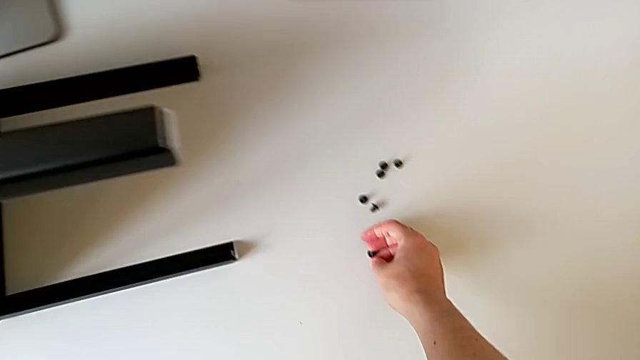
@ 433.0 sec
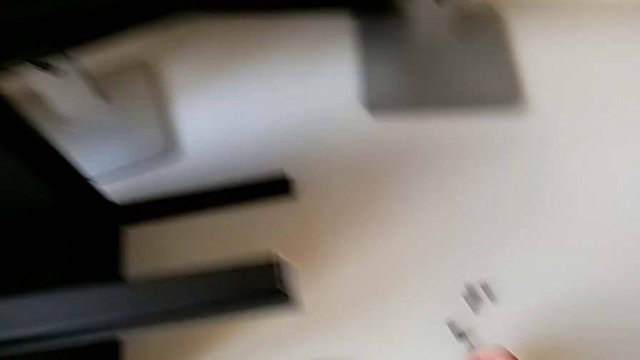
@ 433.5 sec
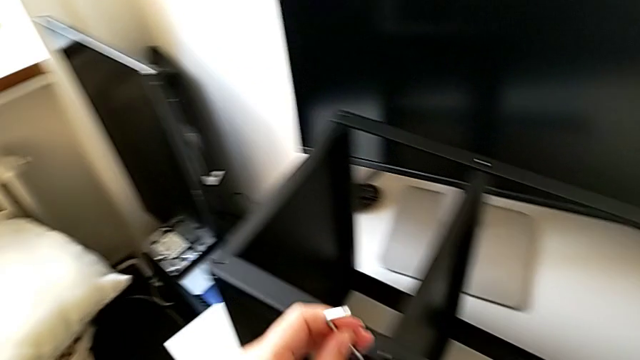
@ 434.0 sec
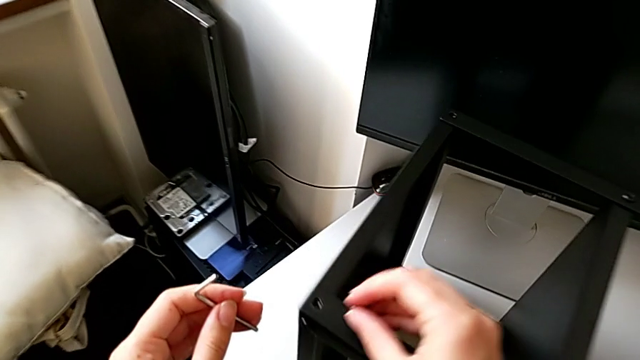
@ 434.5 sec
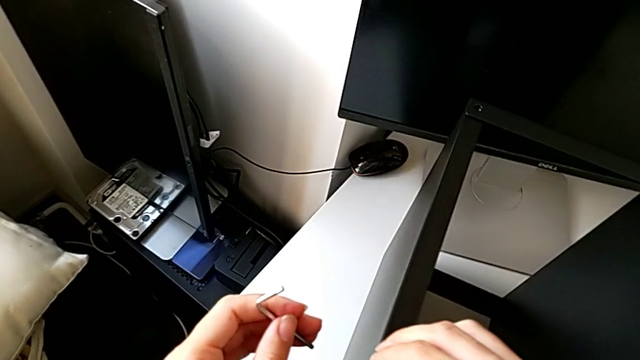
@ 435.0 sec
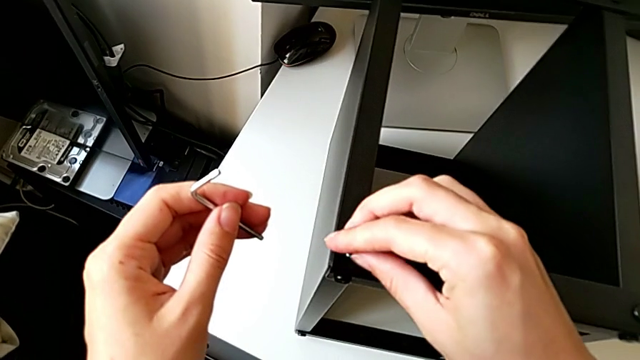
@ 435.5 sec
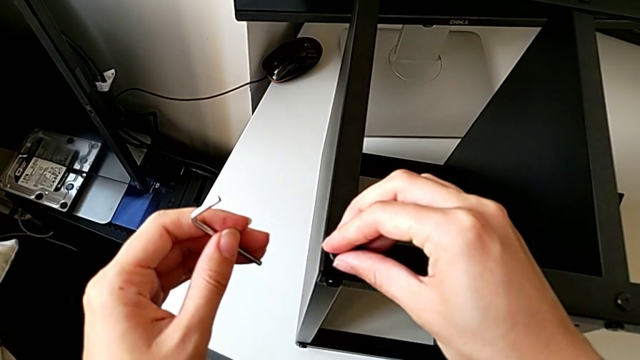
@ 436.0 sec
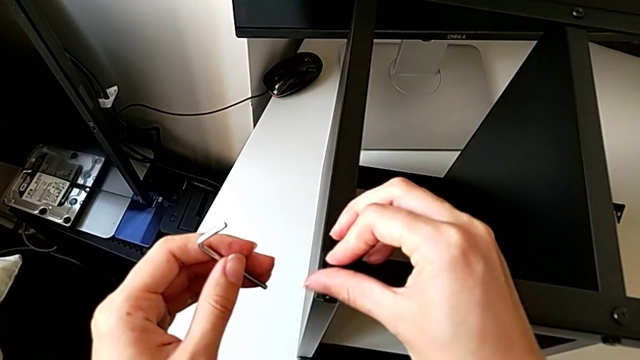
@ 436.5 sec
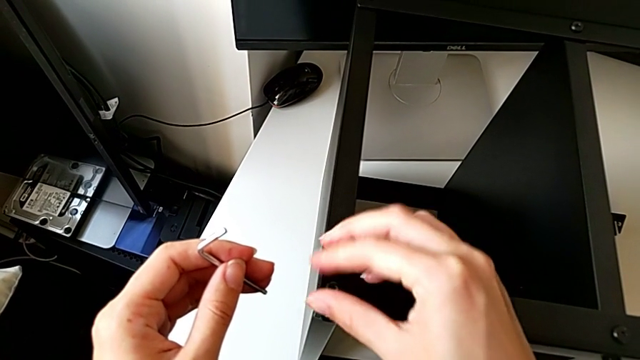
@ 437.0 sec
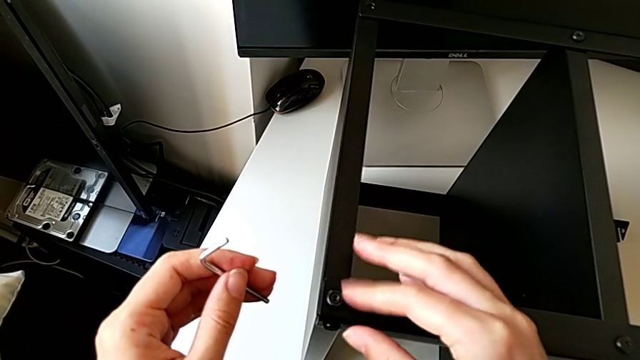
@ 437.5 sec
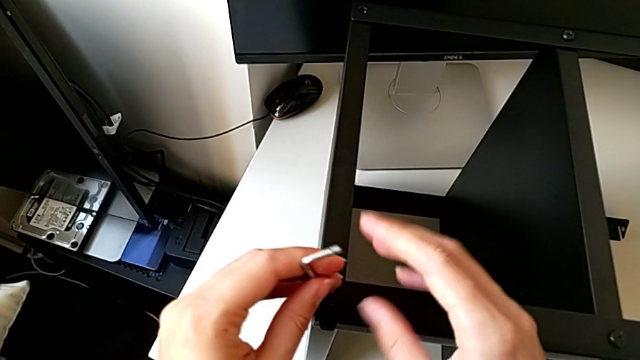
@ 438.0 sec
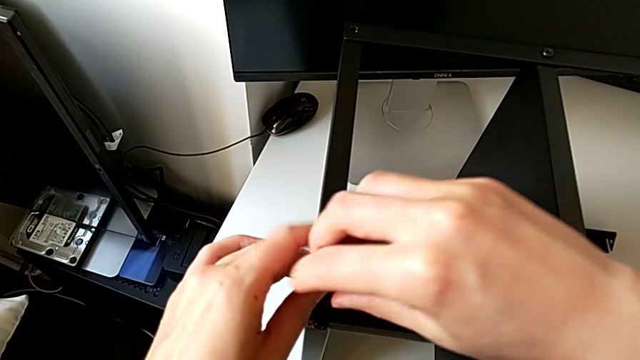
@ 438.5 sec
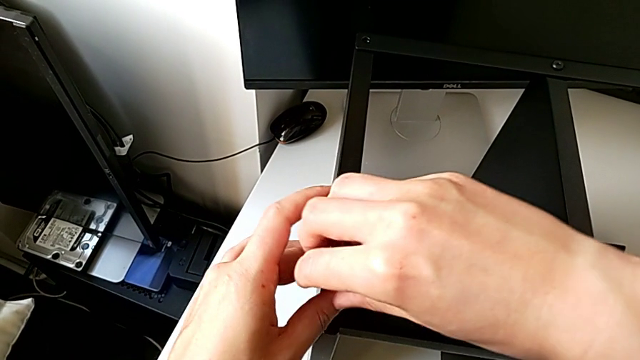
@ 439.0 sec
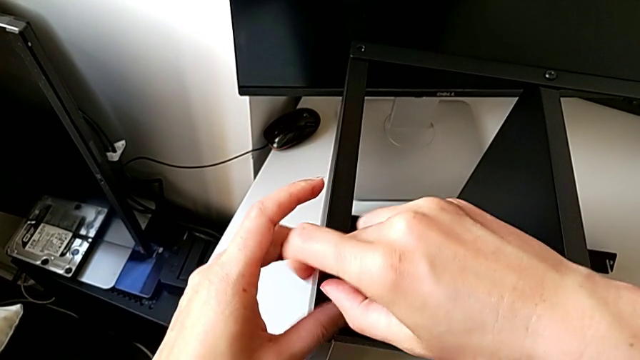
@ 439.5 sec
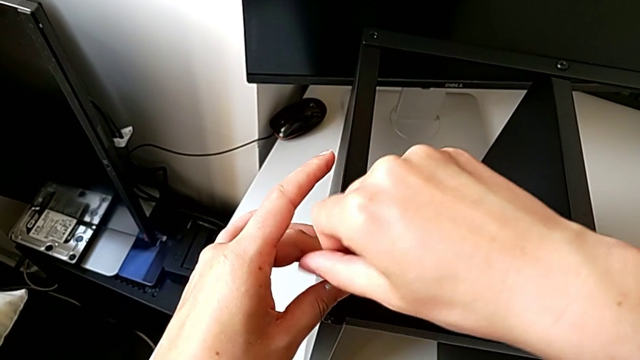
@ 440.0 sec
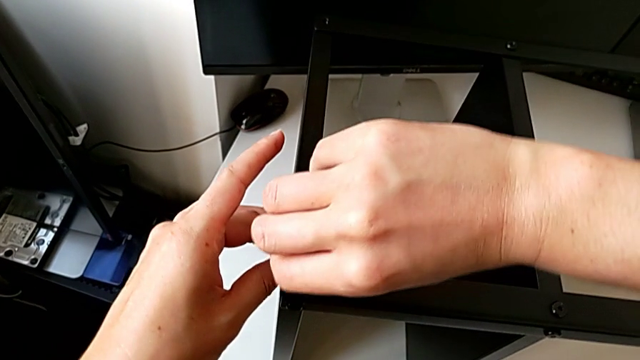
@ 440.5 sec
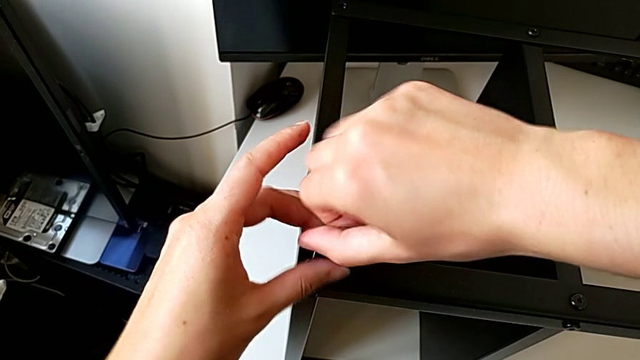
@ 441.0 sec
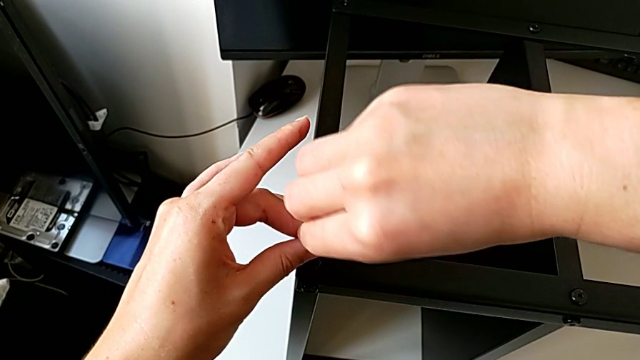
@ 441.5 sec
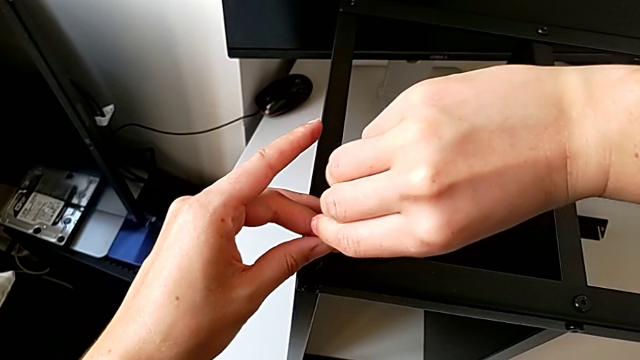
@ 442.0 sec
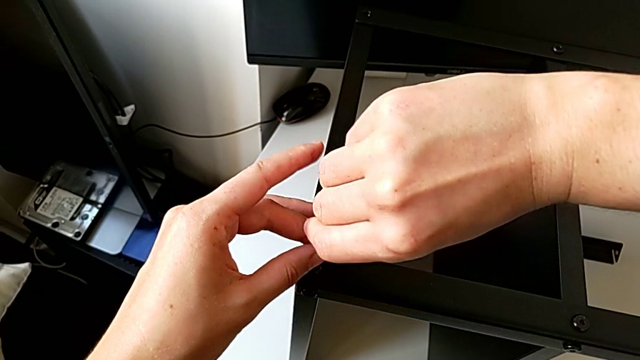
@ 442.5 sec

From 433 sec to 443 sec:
The camera wearer is screwing a second hex socket head to join the first leg with the table top. They grab the hex socket head with the right hand, withdraw the Allen wrench, insert the hex socket head, screw it, insert the Allen wrench and screw the hex socket head.

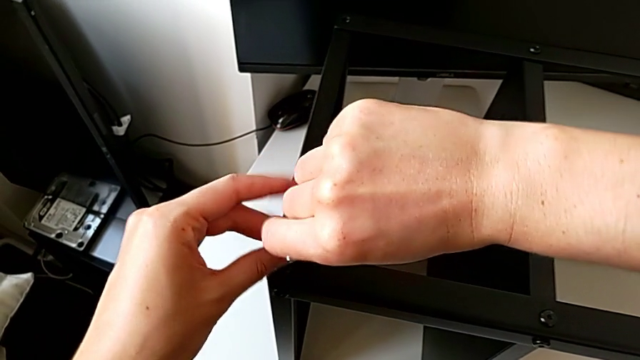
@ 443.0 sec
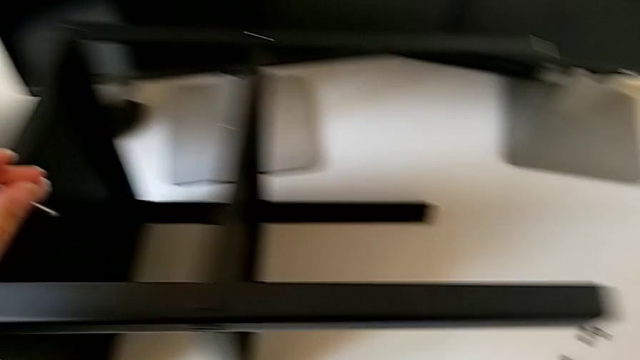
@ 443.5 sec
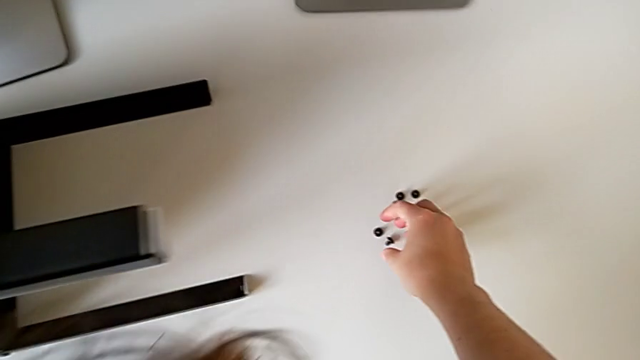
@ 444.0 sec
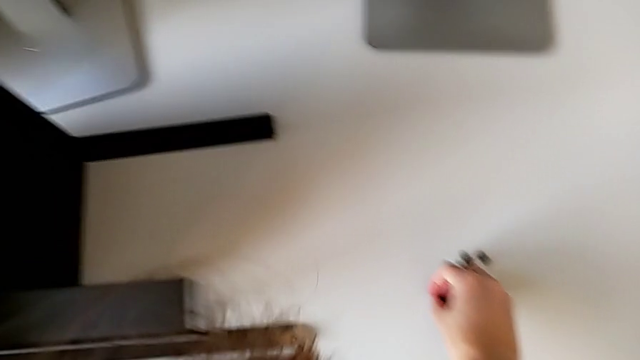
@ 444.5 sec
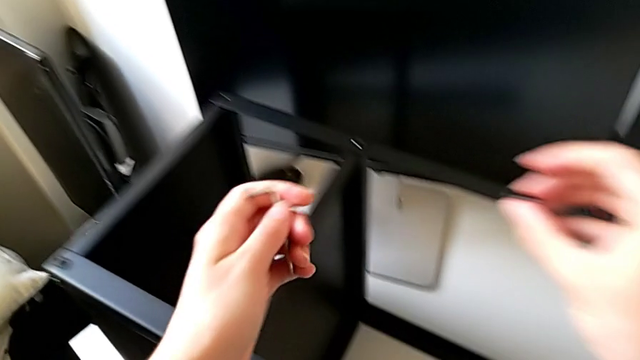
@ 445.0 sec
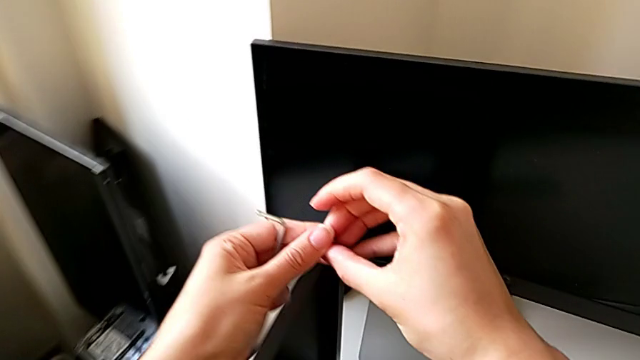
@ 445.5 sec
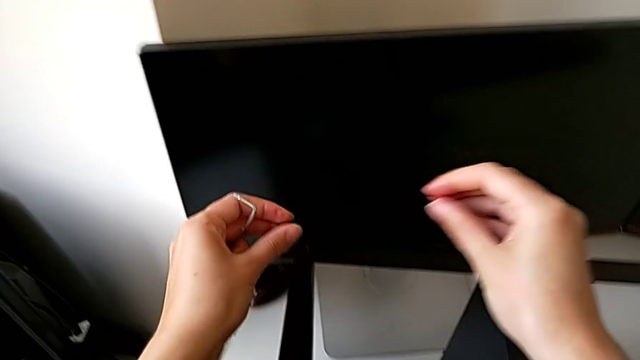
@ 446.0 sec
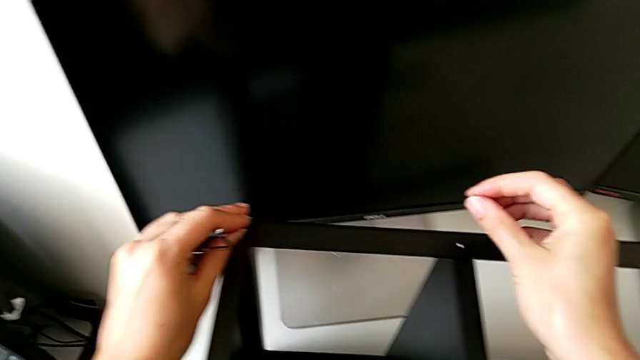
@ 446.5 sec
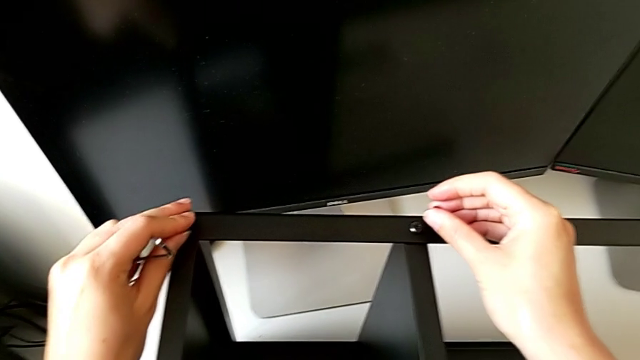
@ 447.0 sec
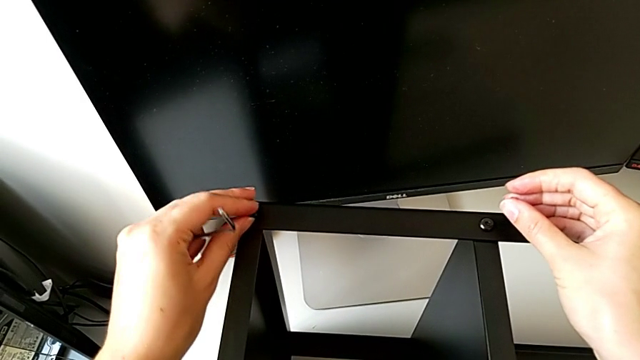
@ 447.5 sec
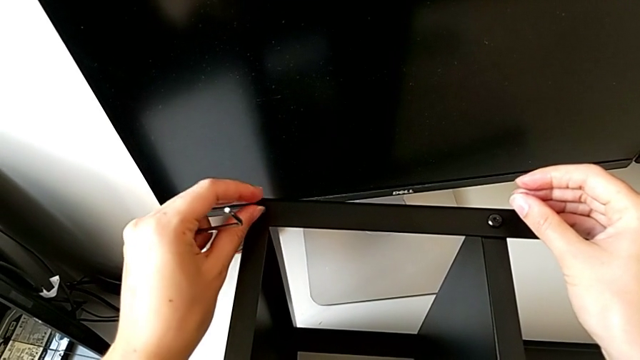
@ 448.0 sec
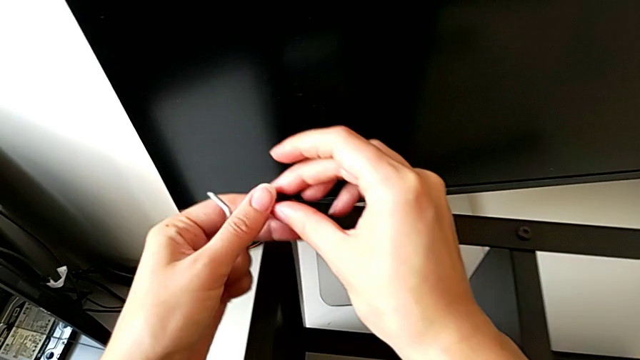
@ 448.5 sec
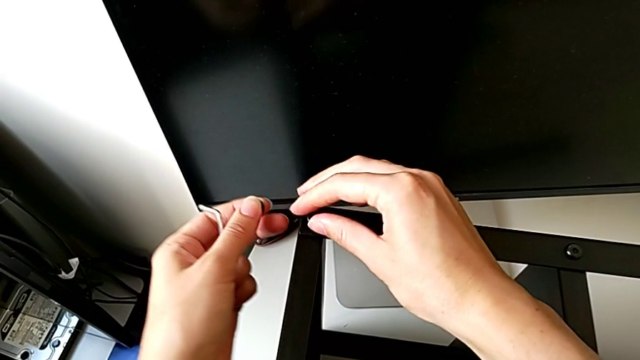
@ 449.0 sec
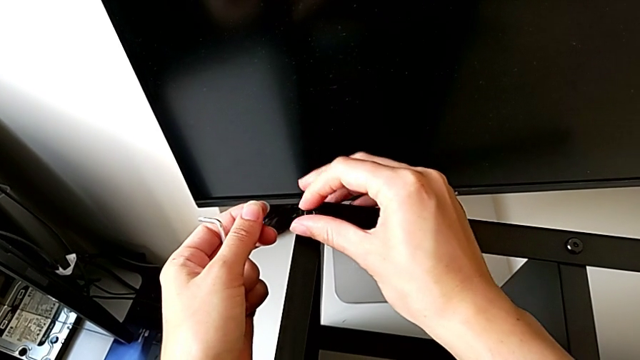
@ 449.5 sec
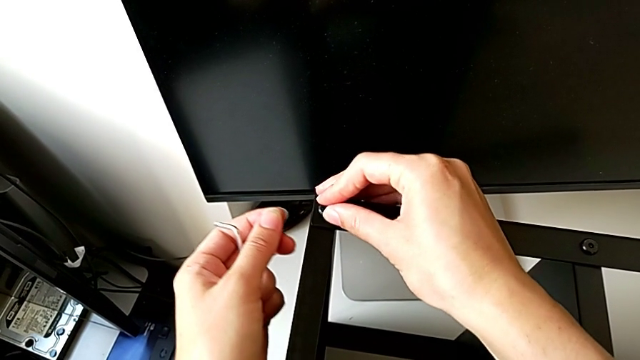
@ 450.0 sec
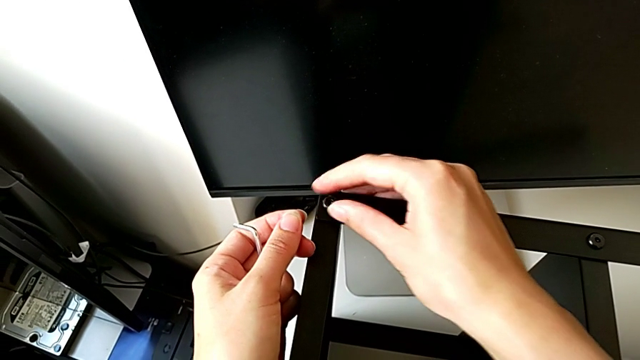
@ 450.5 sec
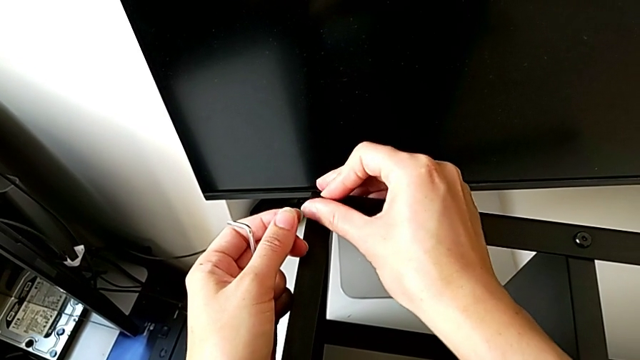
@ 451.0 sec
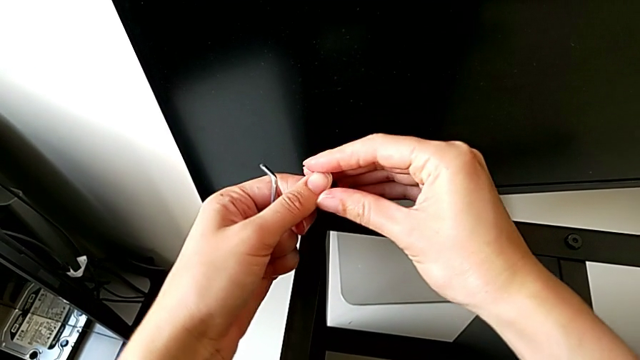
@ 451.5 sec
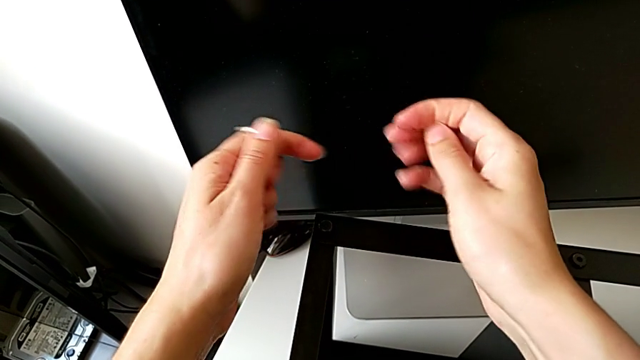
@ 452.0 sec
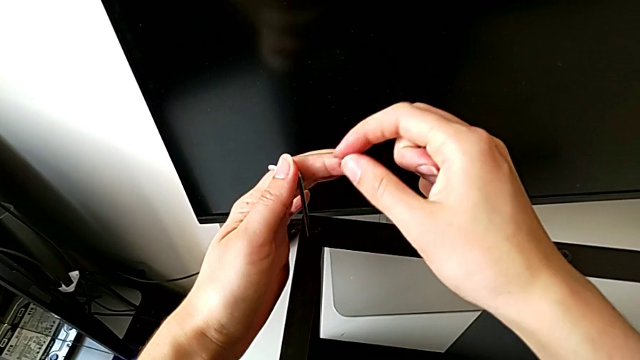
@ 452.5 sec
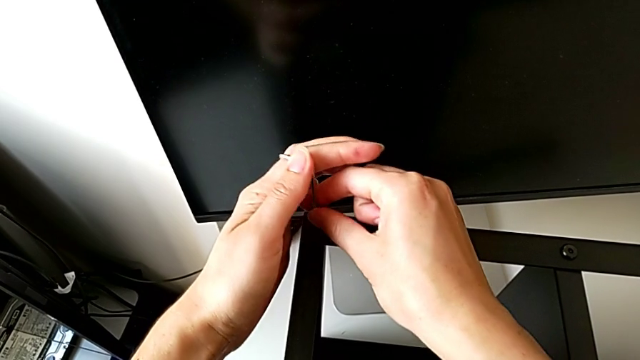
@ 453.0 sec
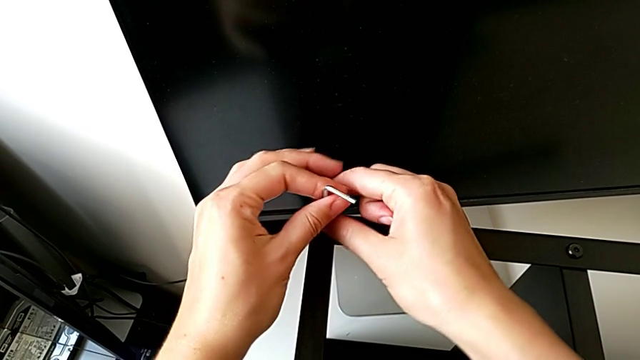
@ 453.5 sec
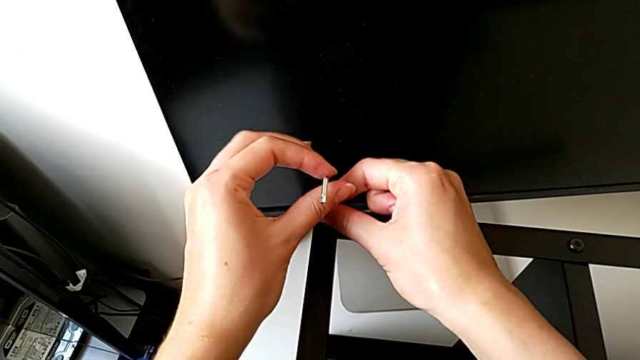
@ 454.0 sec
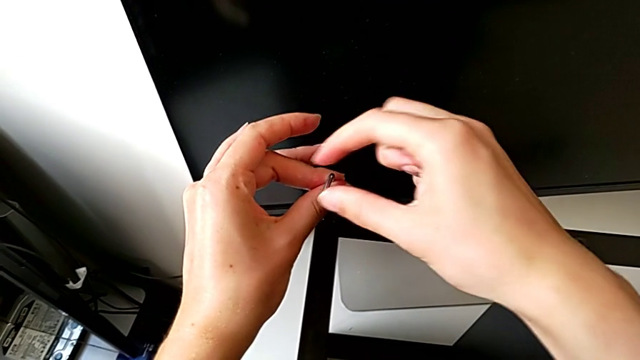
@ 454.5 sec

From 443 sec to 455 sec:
The camera wearer is screwing a second hex socket head to join the first leg with the table top. They withdraw the Allen wrench, grab the hex socket head twice, insert it, grab the hex socket head, screw it, grab the hex socket head, insert the Allen wrench and begin to screw the hex socket head.
